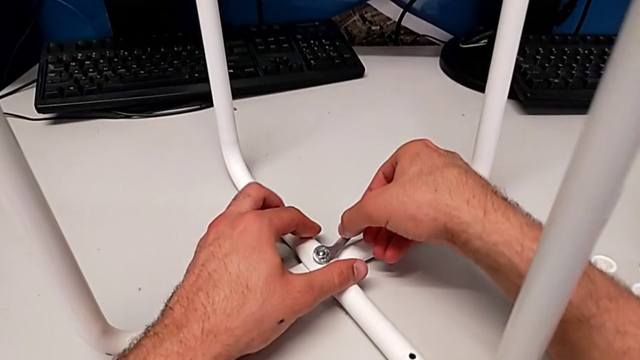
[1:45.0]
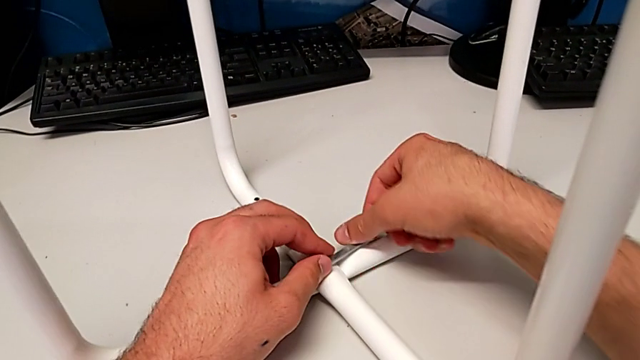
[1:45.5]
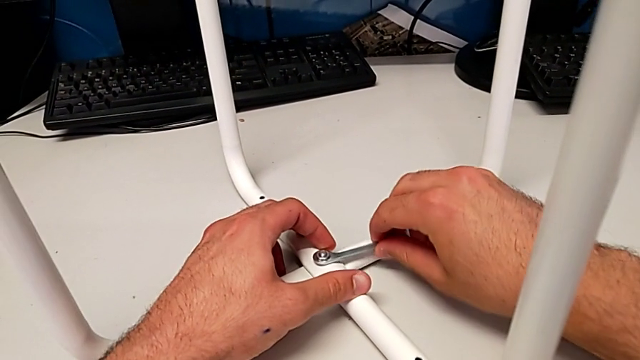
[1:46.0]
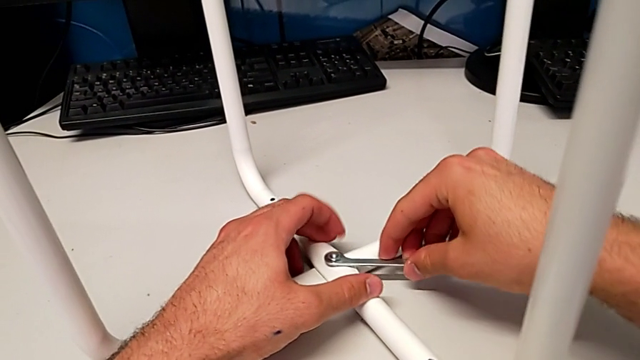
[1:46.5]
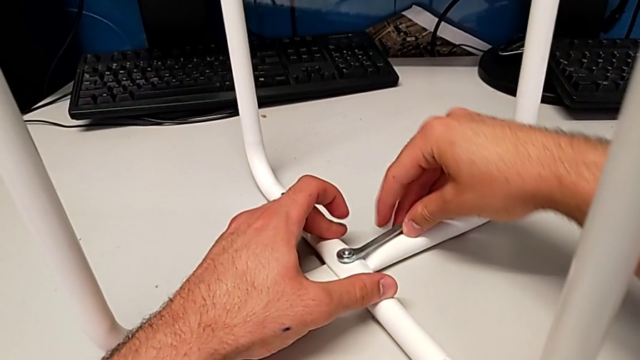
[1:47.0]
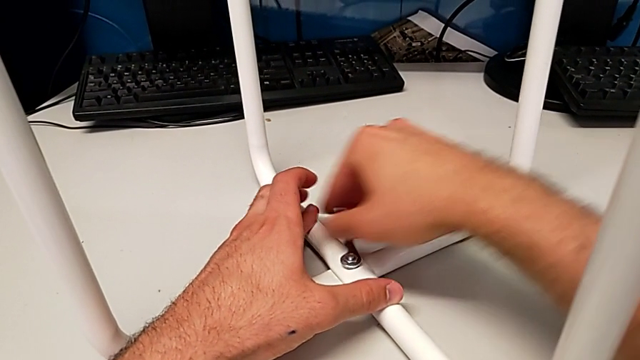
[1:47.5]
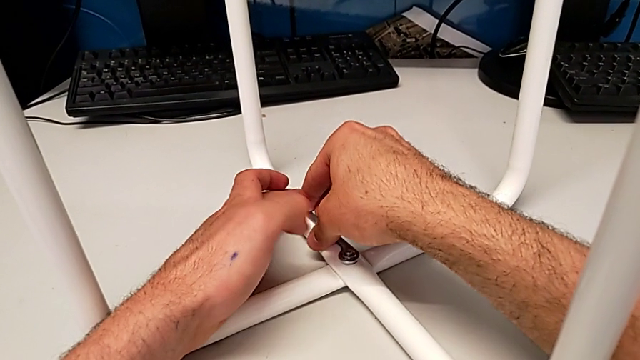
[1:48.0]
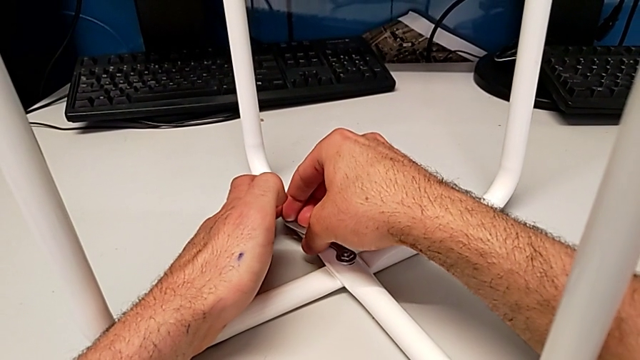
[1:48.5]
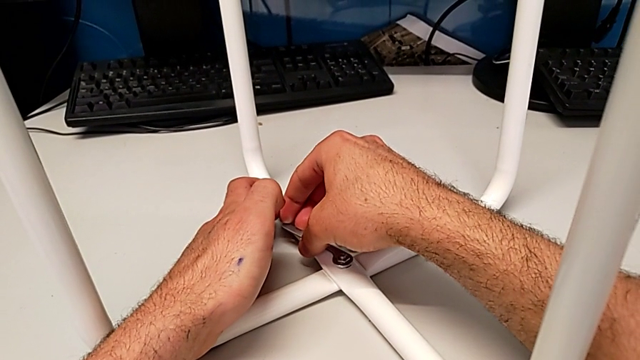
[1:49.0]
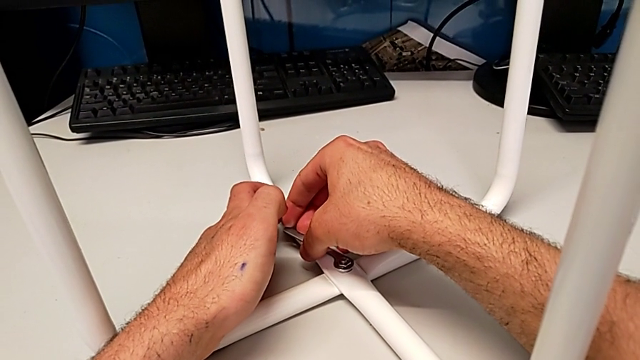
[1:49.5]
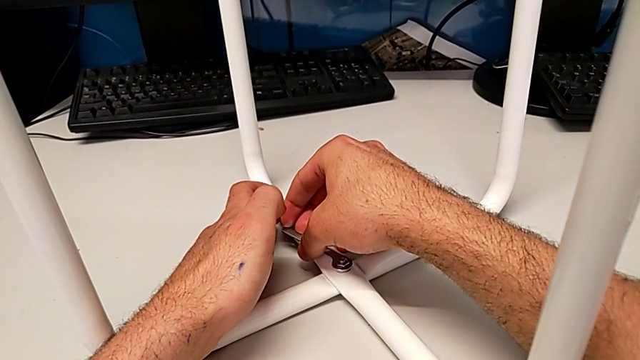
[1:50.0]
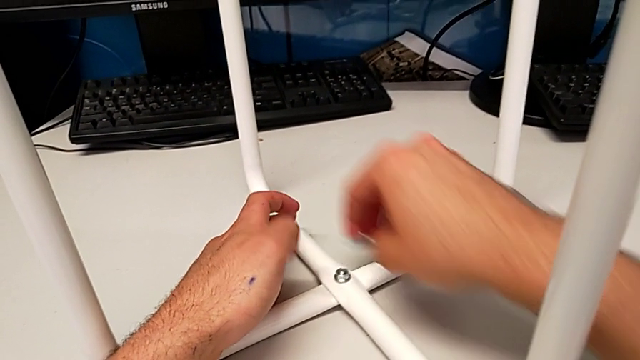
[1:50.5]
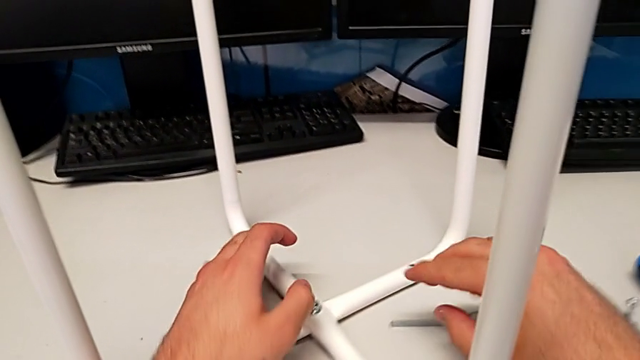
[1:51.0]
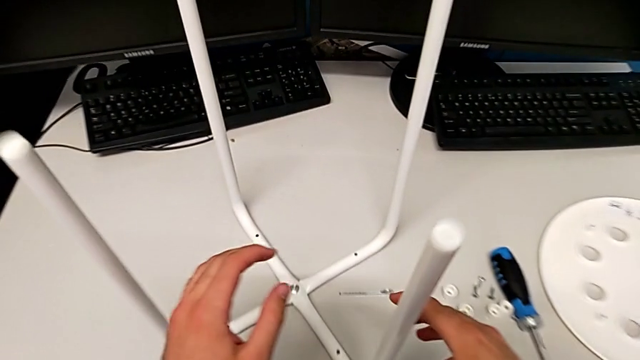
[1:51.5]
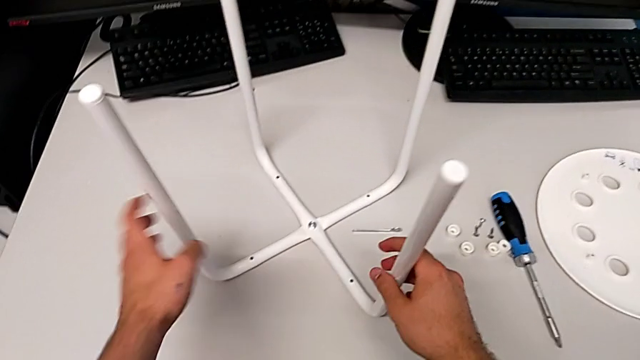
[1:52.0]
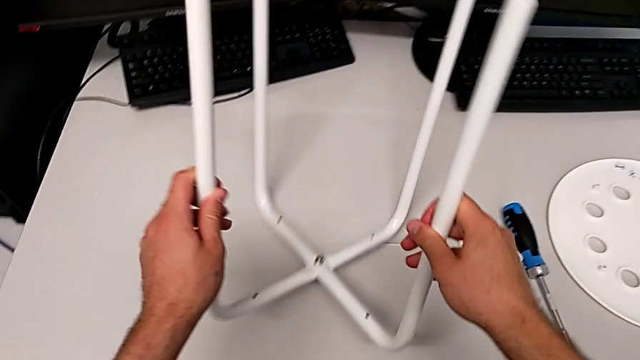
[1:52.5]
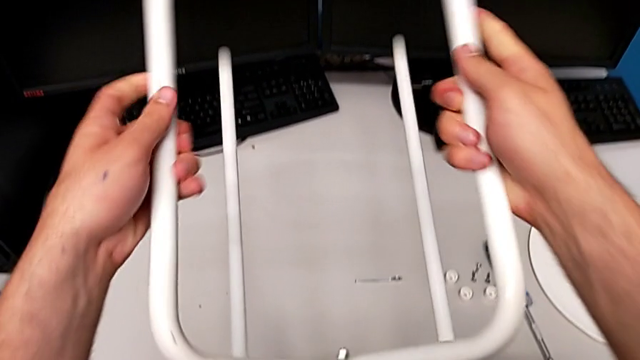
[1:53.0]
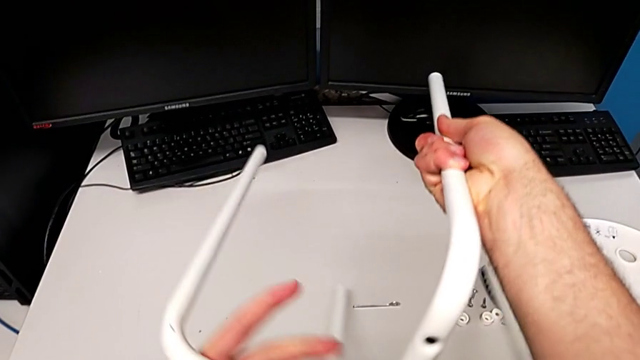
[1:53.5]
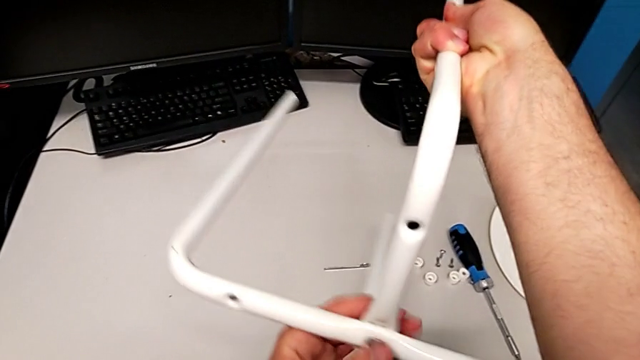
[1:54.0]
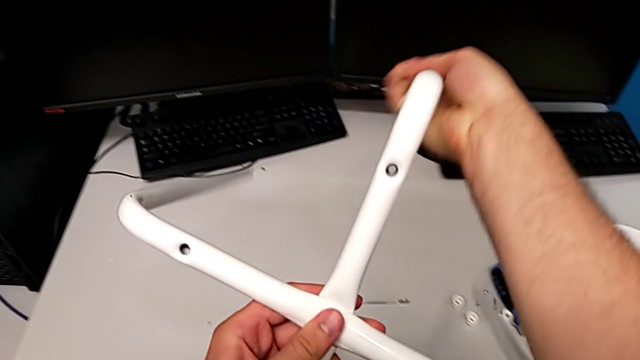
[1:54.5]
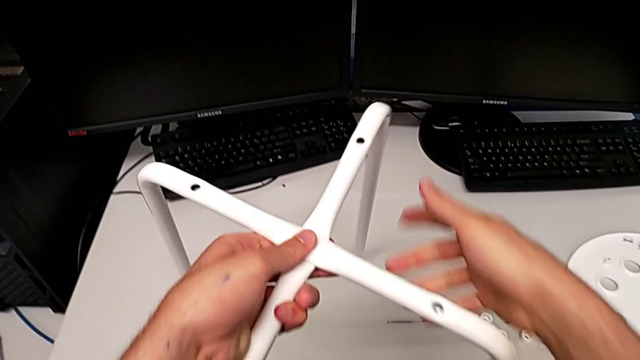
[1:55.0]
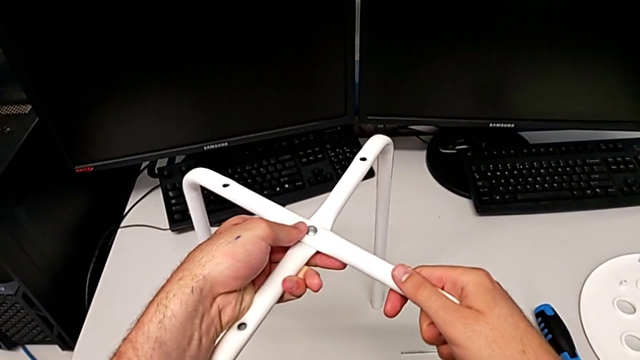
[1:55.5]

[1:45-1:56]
The camera wearer is disassembling the middle screw. They wrongly screw the middle hex nut and unscrew the middle hex nut, hold the hexagonal wrench, withdraw it, place it, approach the leg, grab it, flip it and place it.

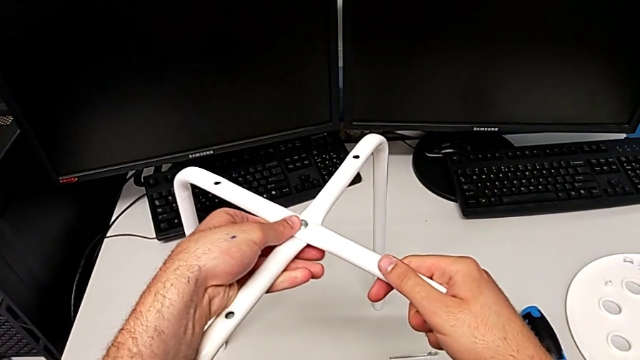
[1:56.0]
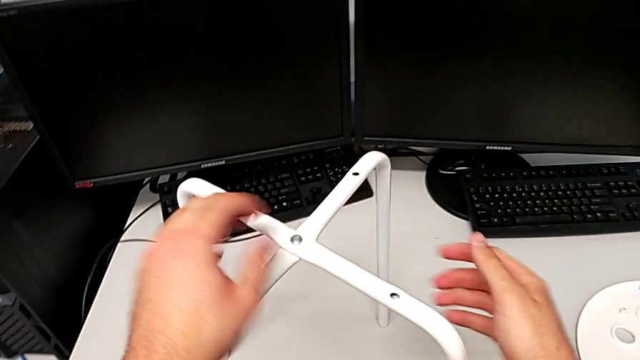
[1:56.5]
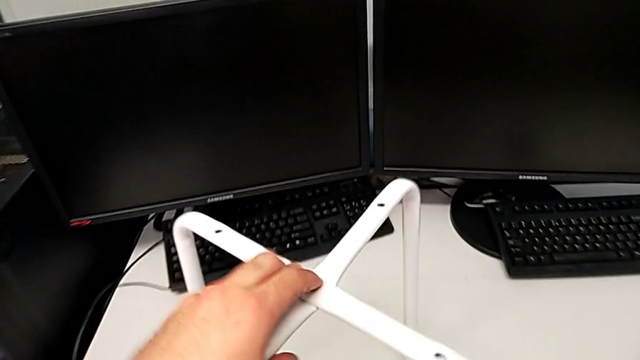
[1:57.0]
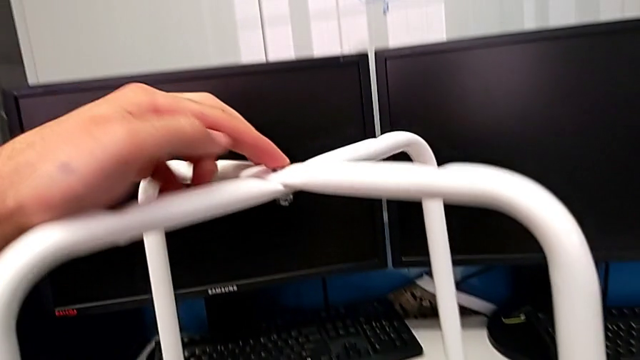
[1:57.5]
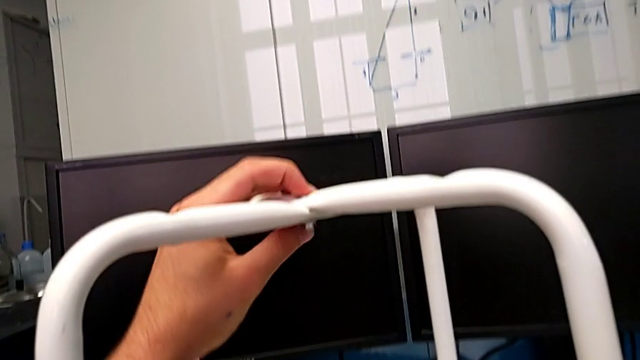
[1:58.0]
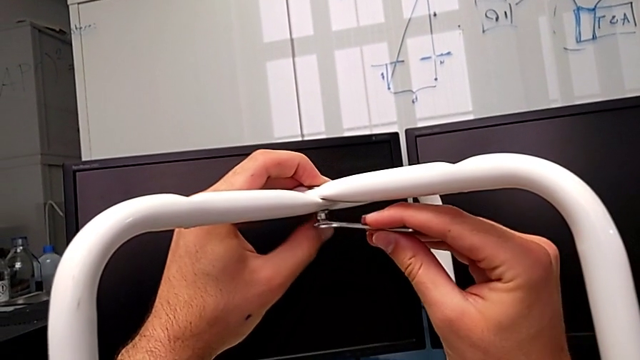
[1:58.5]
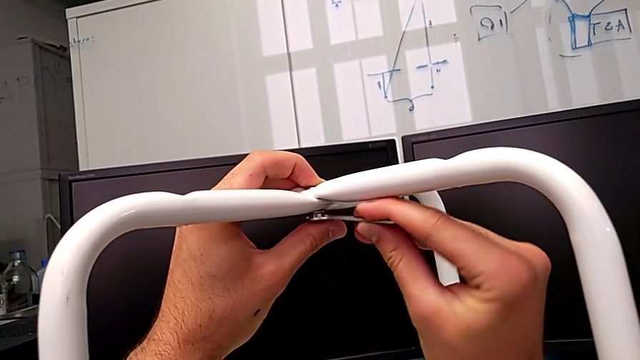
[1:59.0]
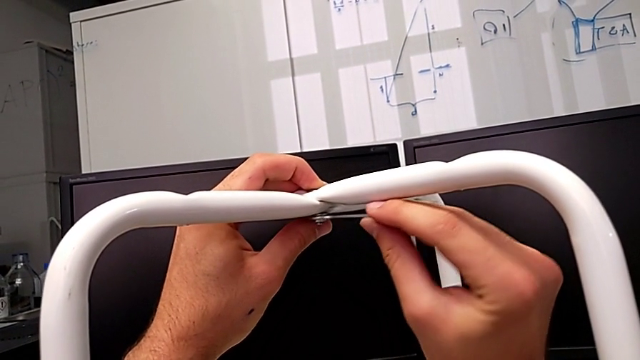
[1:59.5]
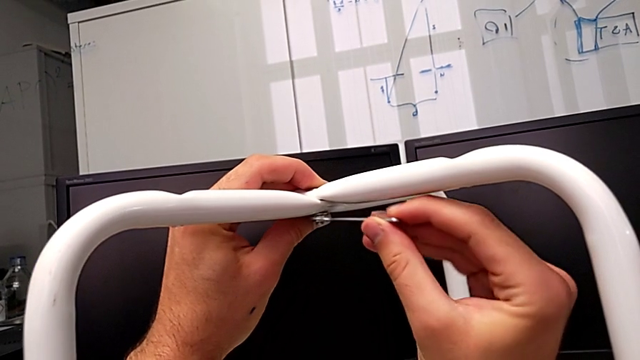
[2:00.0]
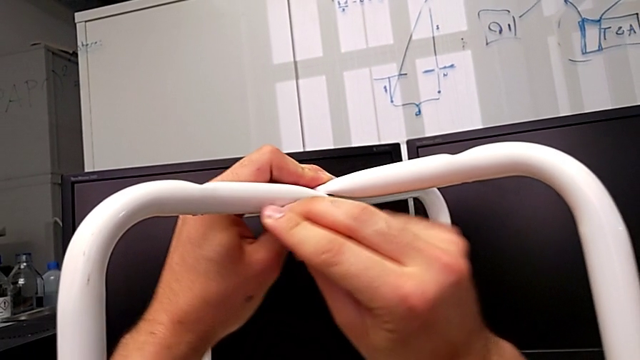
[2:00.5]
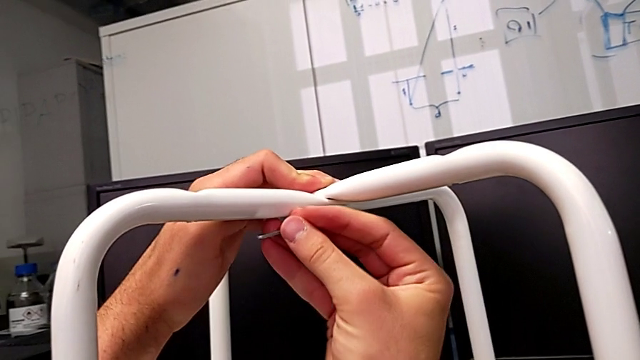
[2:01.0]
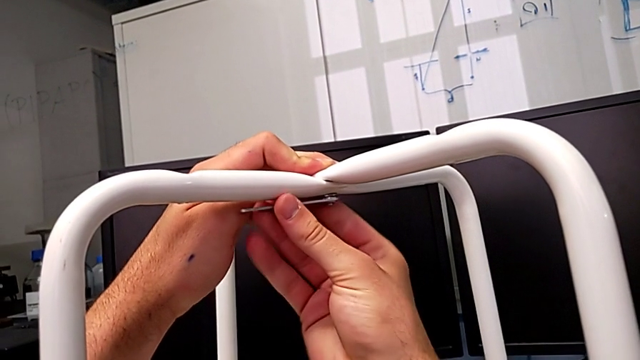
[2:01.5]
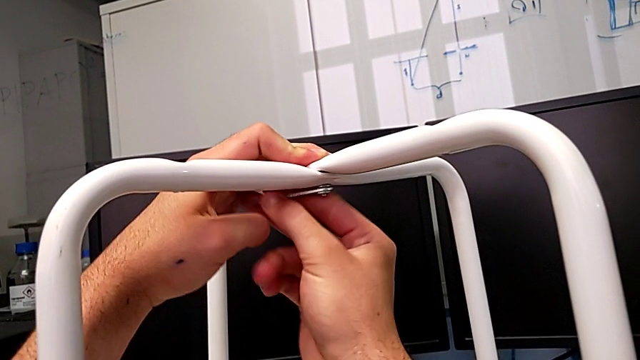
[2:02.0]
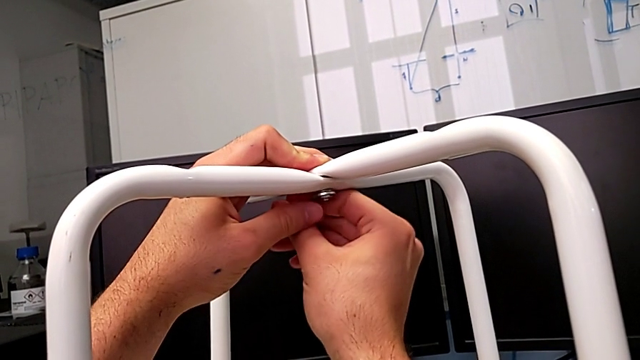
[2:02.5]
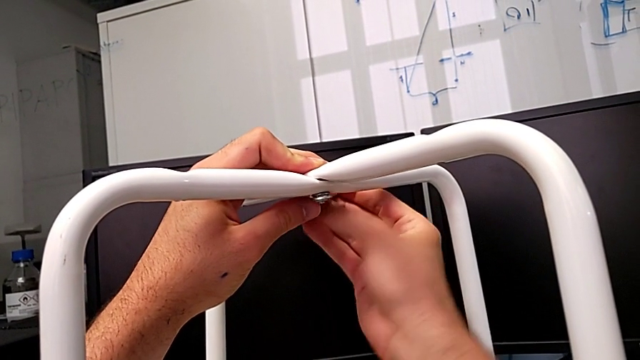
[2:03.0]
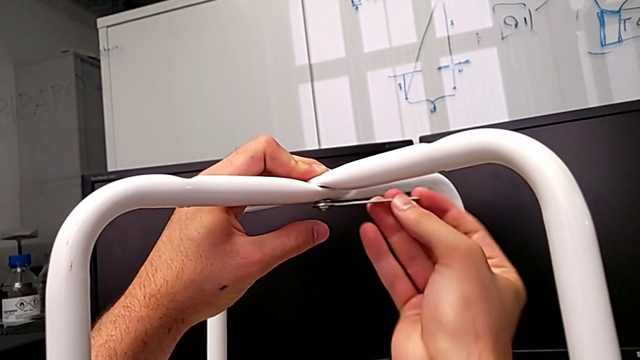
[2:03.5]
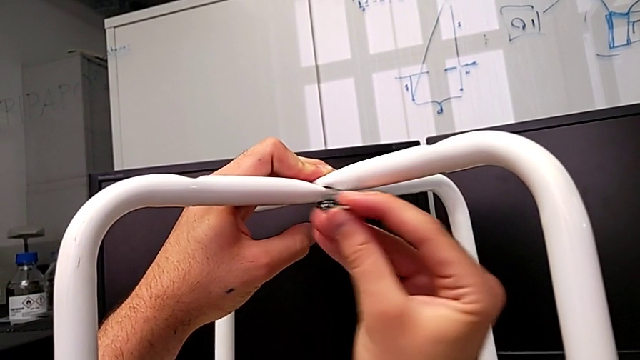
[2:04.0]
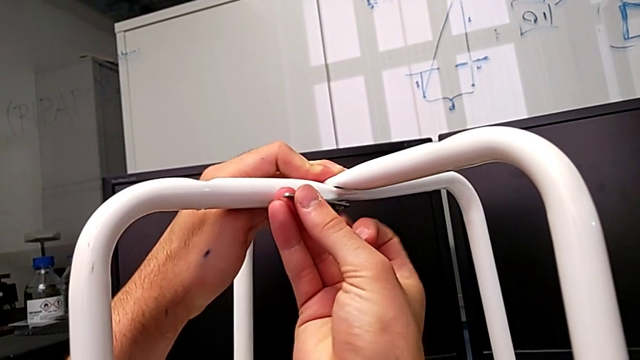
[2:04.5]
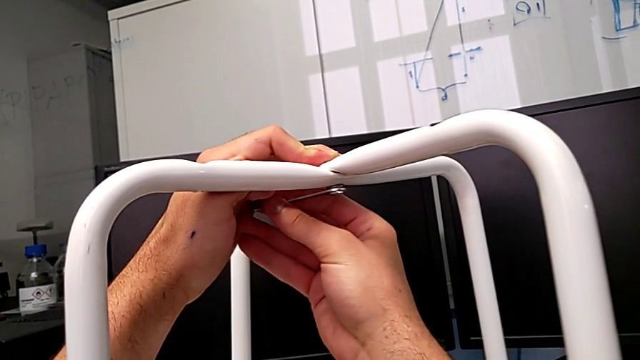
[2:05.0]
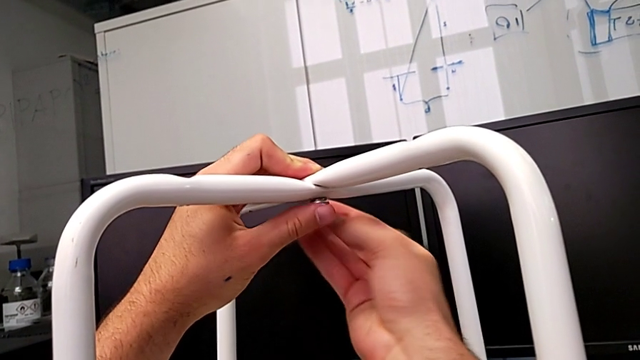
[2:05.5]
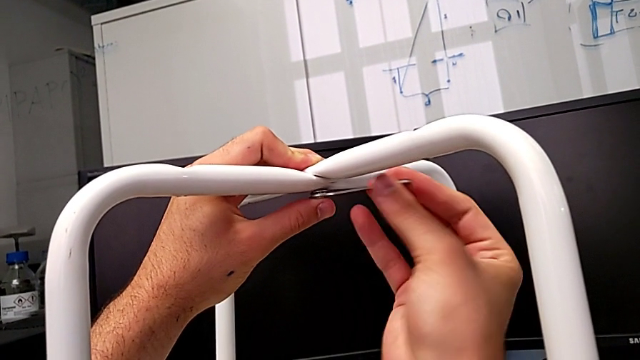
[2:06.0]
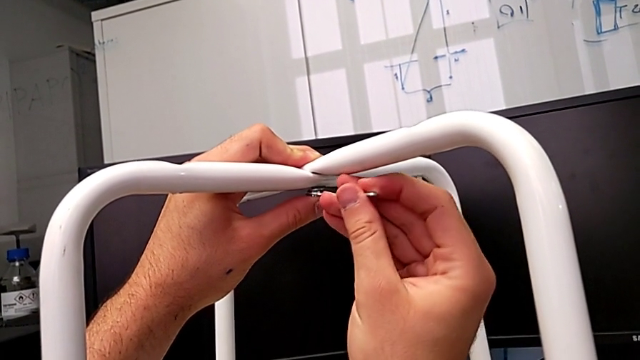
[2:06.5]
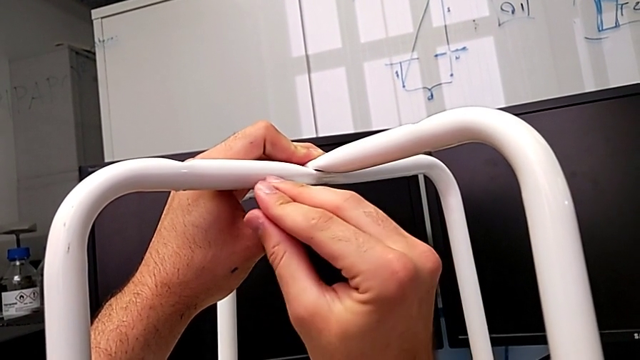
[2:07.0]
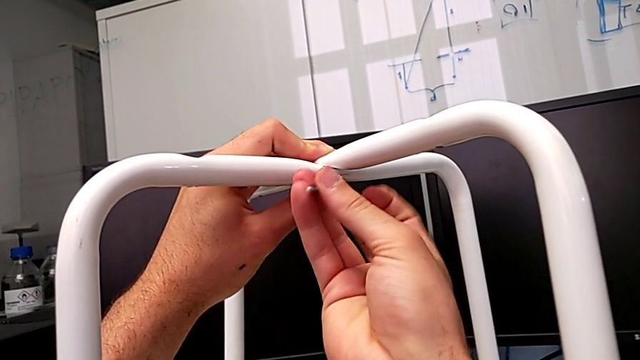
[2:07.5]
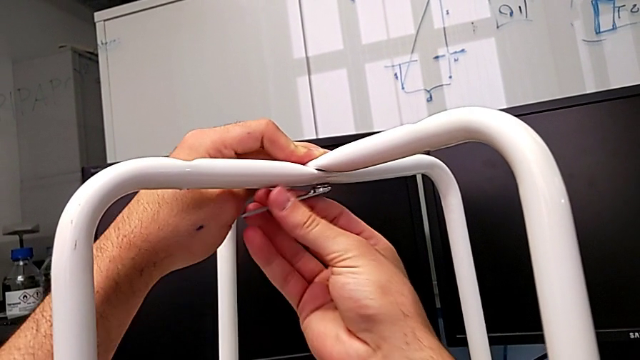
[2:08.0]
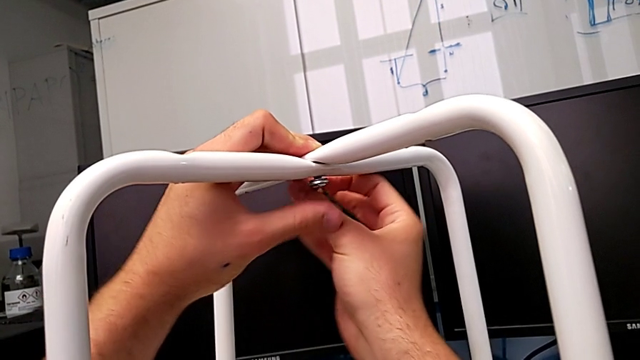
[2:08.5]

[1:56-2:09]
The camera wearer is disassembling the middle screw. They grab the hexagonal wrench, insert it and begin to unscrew the middle hex nut.
